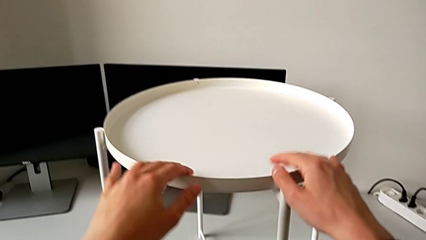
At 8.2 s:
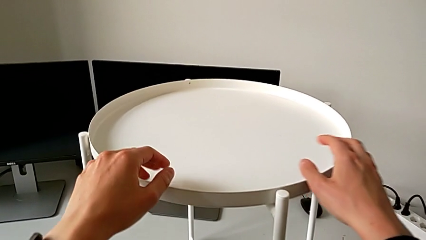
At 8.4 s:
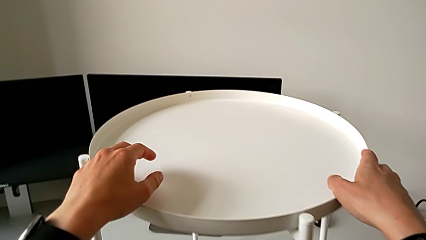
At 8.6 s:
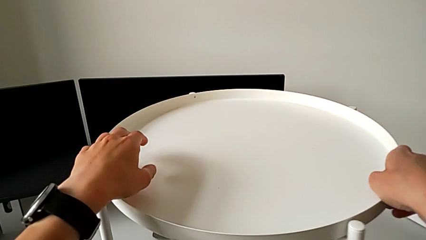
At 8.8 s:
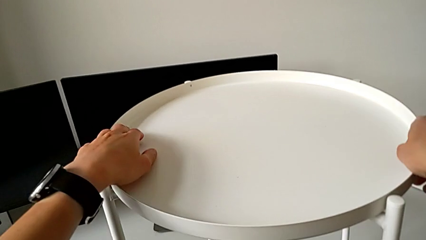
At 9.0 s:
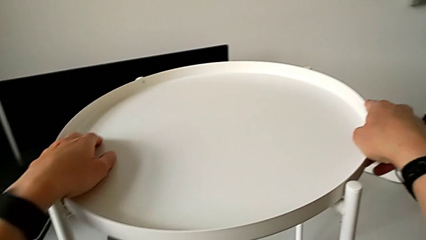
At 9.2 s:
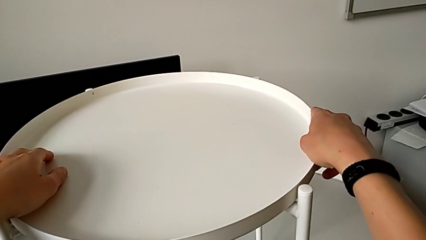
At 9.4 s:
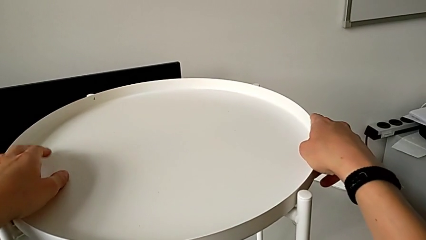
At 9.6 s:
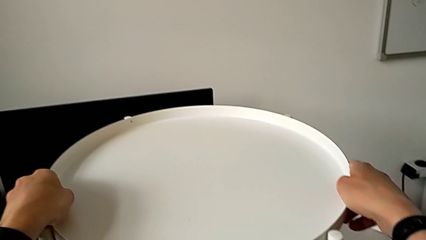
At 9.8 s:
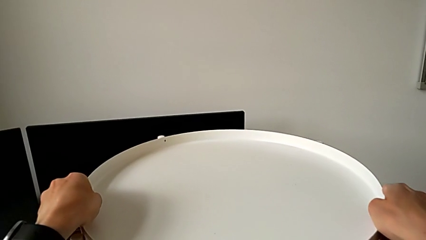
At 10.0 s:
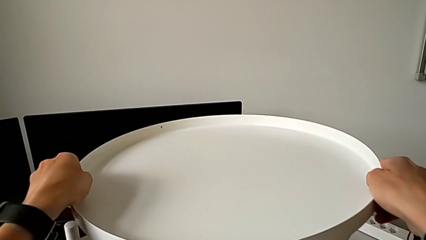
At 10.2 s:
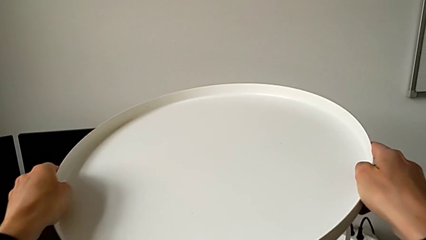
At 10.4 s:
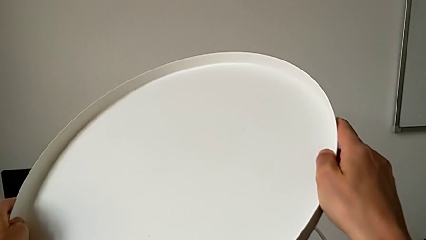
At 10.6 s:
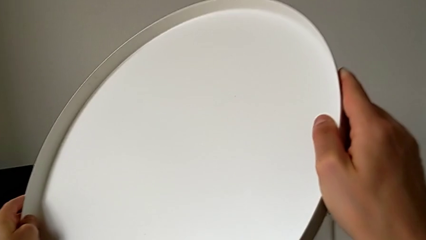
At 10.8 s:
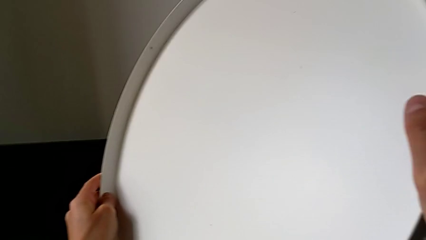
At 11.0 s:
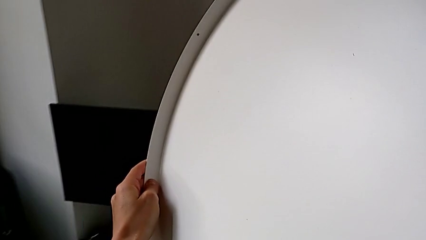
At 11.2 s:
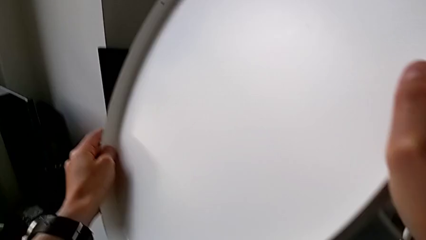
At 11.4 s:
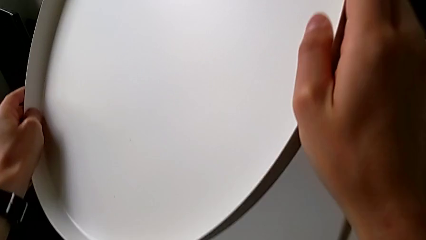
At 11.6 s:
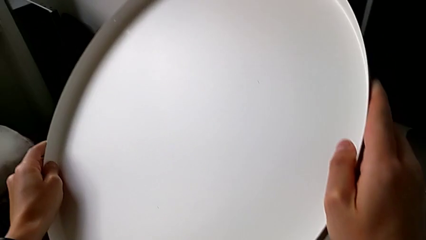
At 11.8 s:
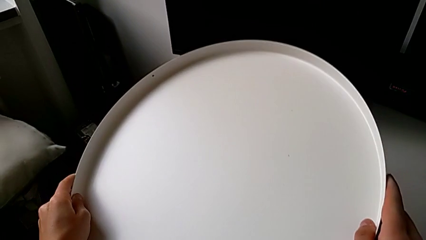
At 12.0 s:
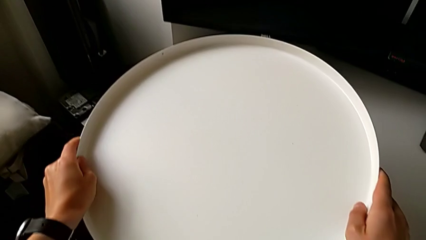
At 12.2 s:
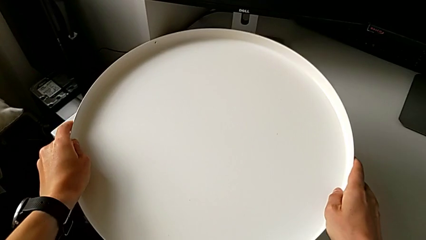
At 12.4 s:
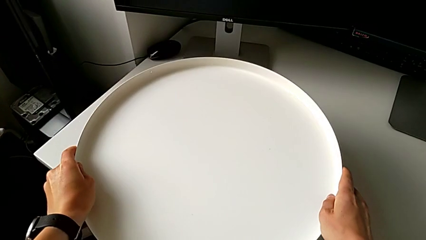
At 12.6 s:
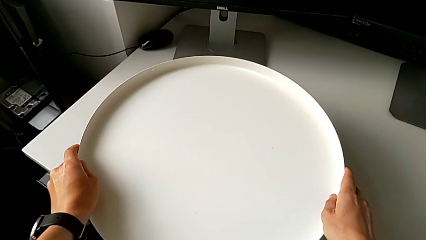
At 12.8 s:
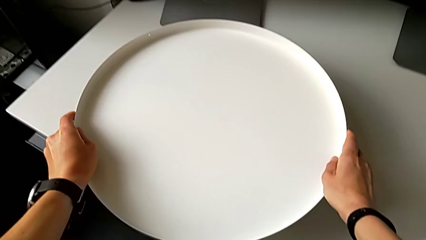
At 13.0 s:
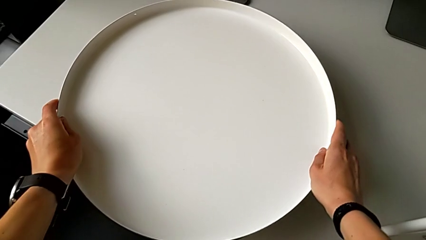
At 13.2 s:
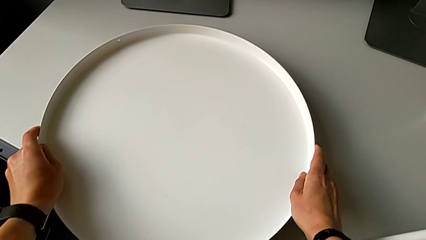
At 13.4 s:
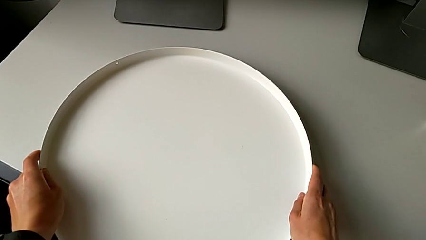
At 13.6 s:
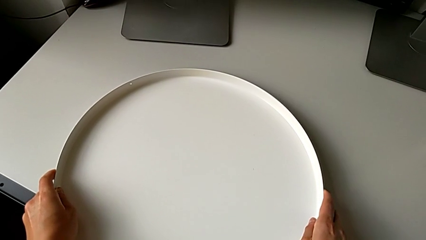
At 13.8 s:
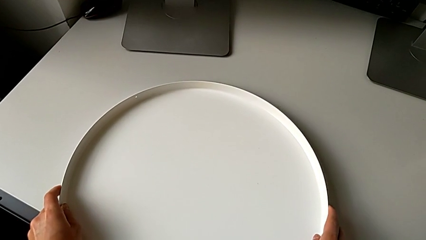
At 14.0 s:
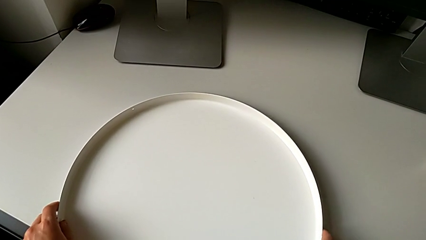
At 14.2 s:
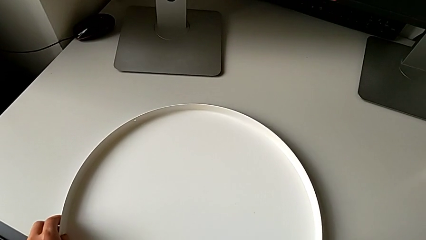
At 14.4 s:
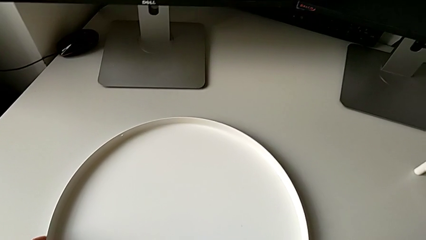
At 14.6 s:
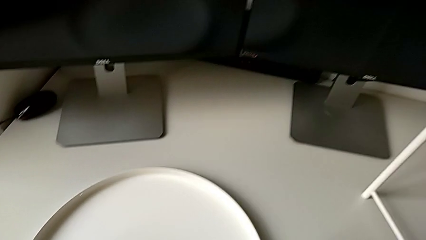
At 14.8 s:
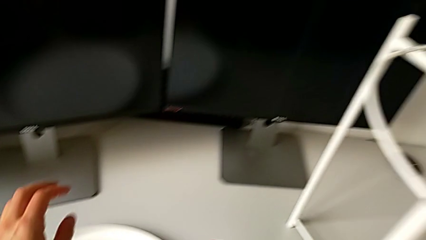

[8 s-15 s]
The camera wearer disassembles the tray. They grab the tray, disassemble it and place it.

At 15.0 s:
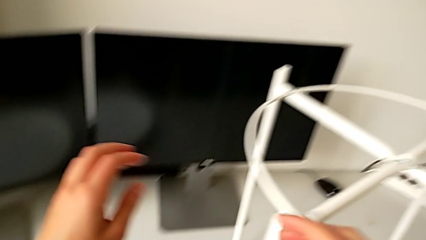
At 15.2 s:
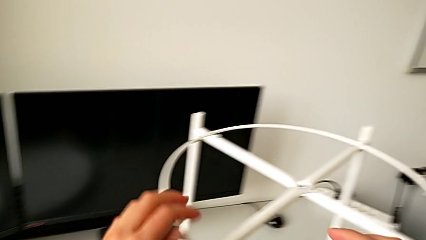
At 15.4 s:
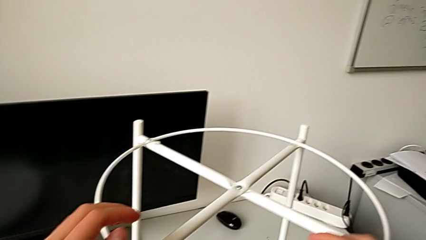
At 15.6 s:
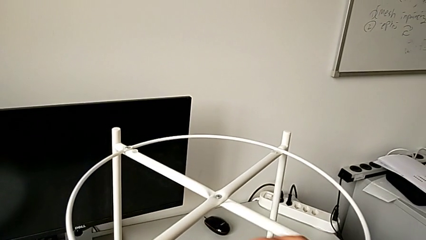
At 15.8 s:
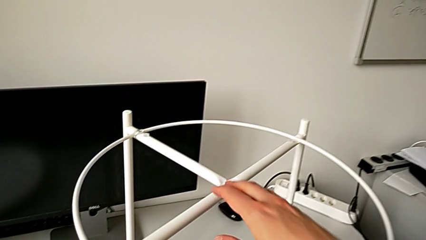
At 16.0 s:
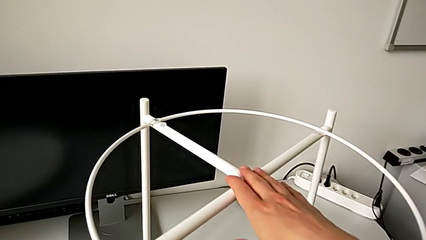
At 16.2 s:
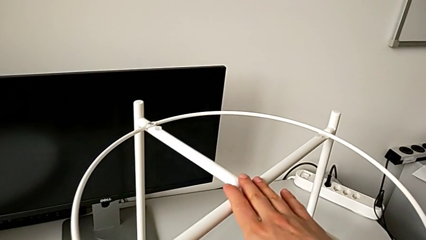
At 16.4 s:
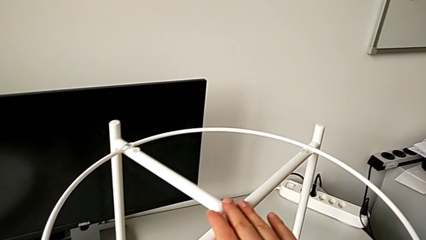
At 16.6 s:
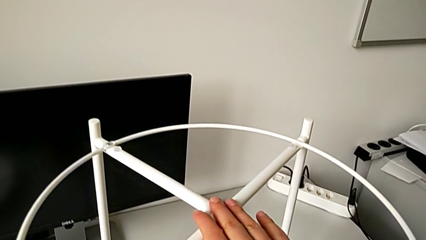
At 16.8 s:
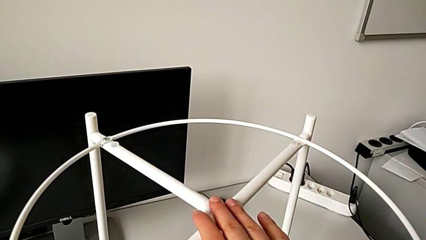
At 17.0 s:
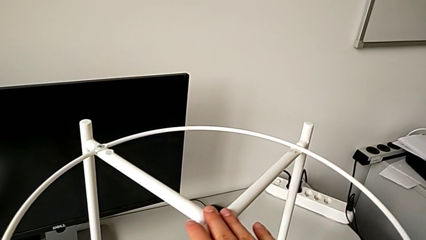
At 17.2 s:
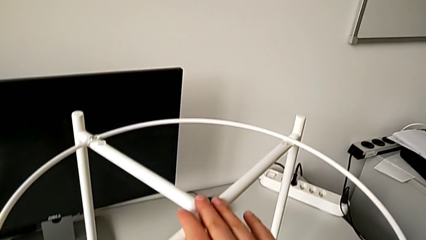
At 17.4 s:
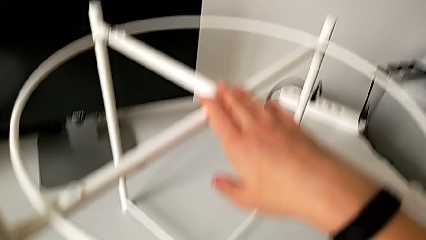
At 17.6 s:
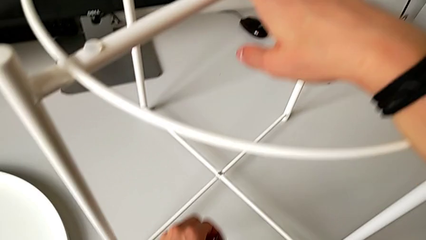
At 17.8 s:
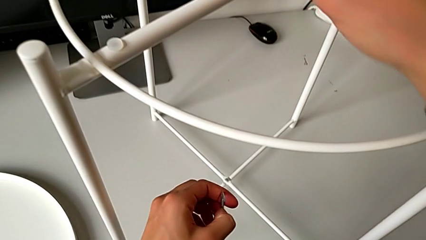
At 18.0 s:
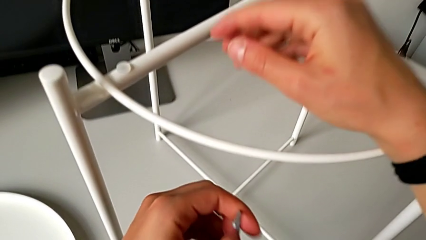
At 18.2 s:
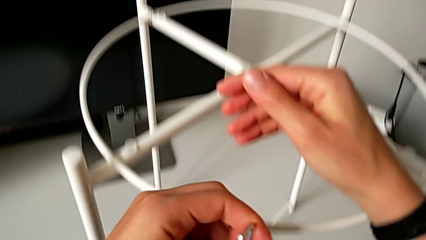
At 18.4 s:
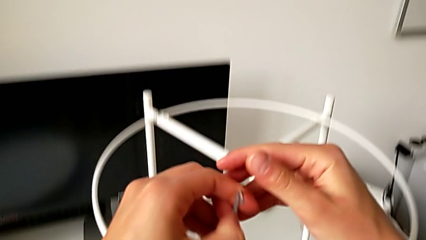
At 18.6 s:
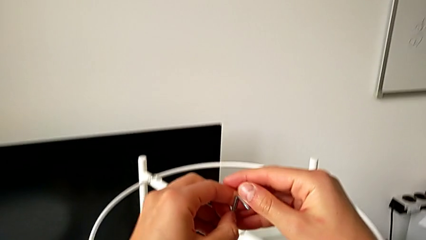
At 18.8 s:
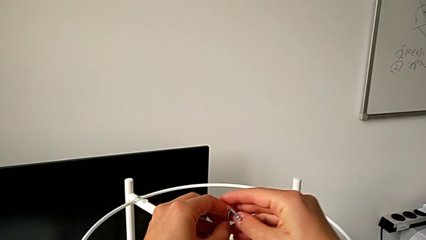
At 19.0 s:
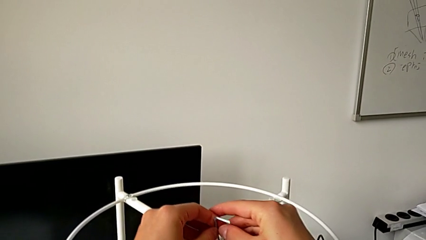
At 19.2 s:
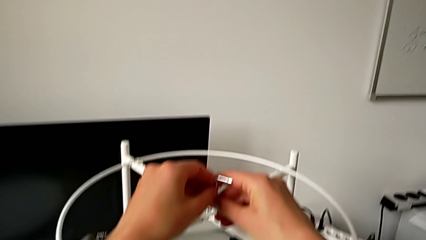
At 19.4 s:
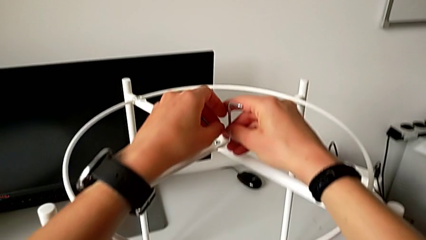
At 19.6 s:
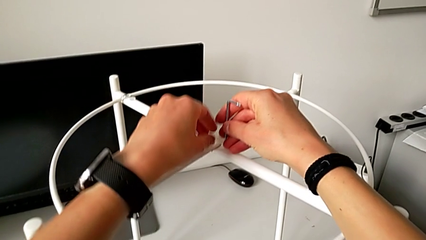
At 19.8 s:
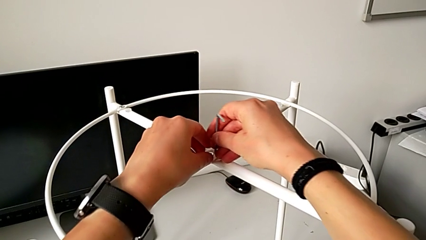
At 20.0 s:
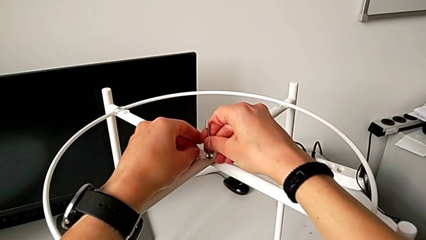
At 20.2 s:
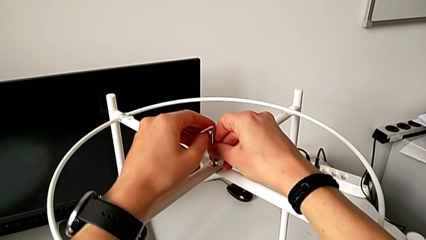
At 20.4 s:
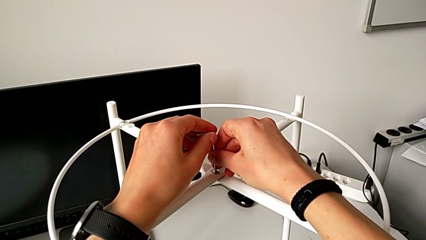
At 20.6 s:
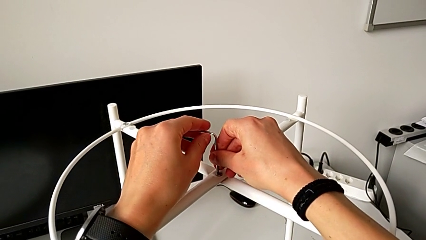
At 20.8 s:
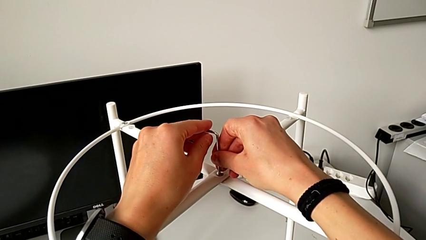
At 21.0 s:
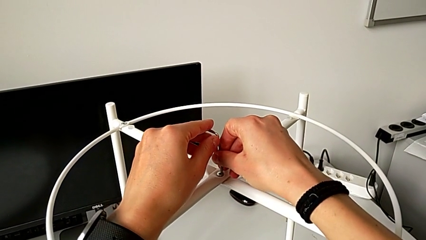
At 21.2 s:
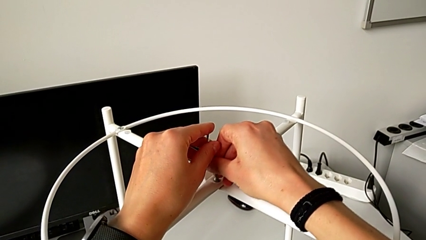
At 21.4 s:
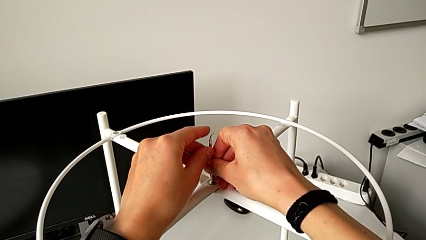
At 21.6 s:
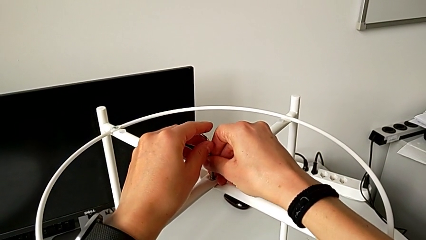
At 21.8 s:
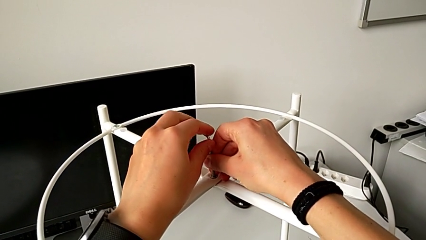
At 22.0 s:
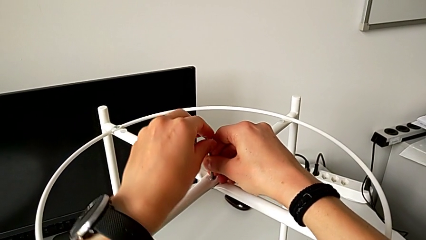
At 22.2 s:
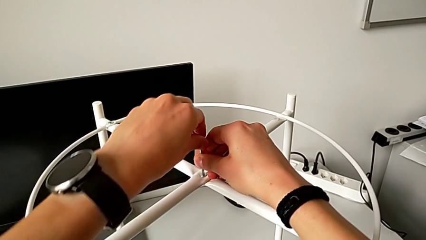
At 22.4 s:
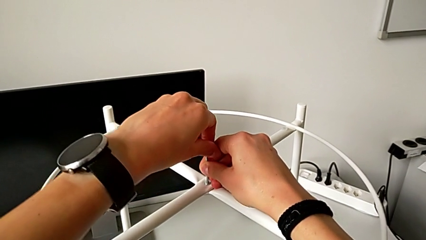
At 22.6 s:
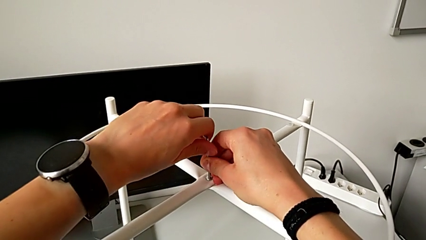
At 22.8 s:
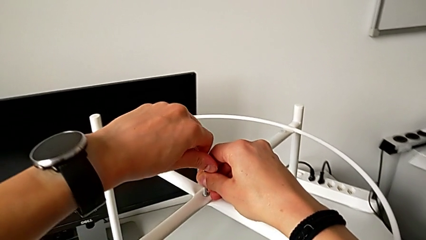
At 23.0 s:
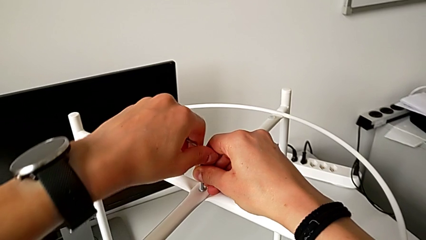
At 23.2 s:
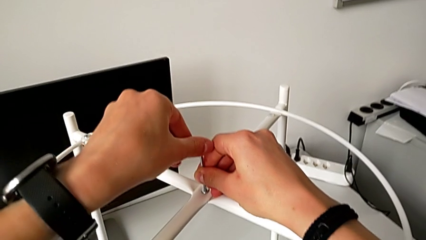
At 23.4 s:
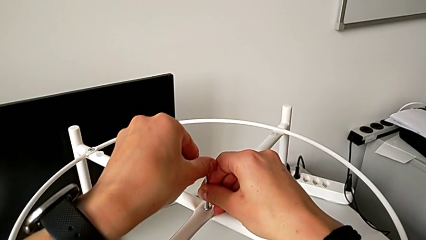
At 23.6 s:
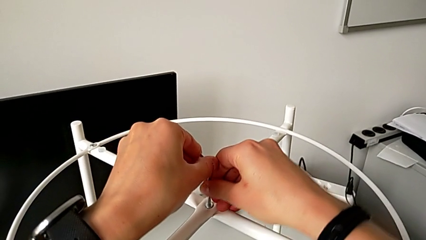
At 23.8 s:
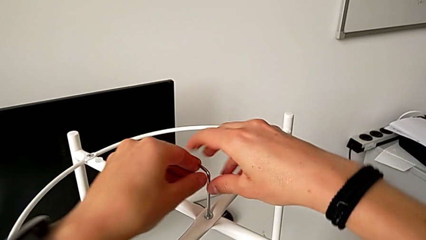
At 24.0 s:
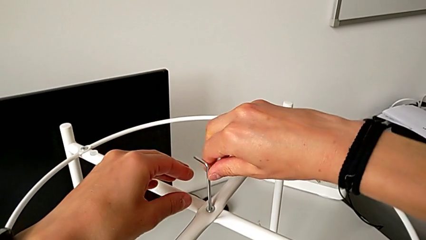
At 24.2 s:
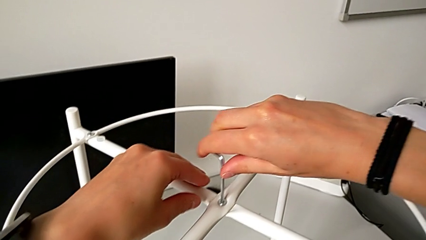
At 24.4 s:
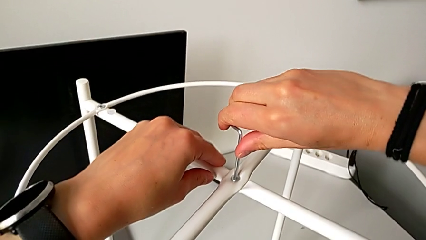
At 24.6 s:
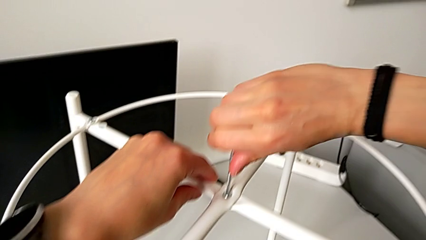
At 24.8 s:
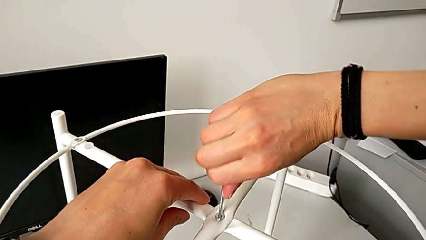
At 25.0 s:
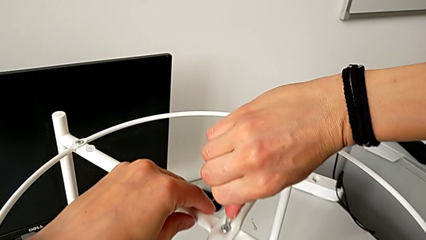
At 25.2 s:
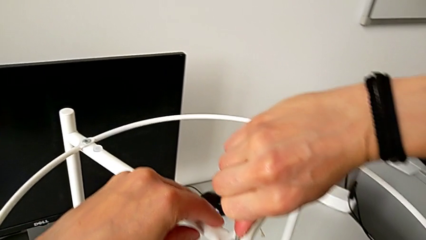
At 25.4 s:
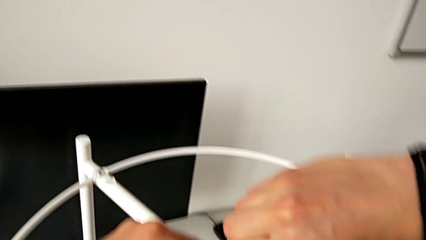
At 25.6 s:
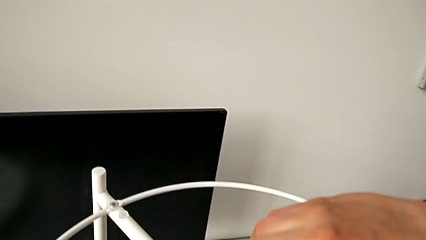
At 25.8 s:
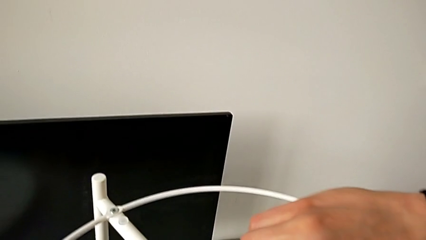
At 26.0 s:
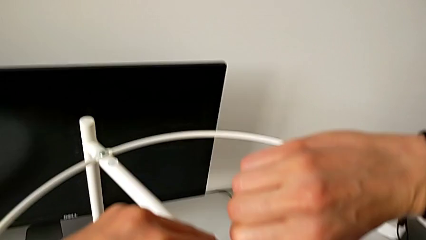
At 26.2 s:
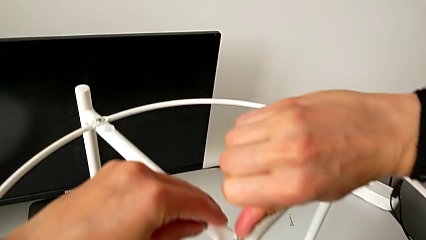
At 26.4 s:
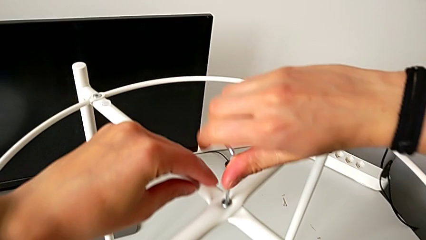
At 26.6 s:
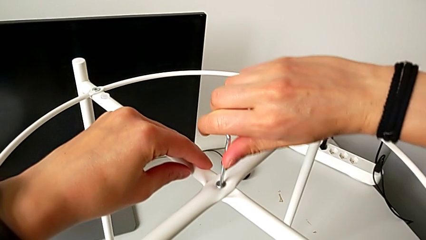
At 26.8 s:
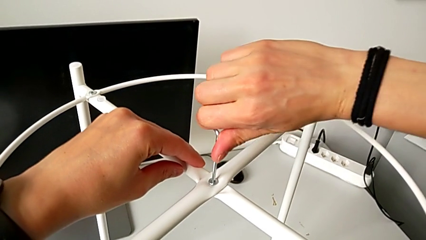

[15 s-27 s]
The camera wearer is unscrewing the top hex socket head of the legs using an Allen wrench. They grab the leg, grab the Allen wrench, approach the hex socket head, insert the Allen wrench and begin to wrongly unscrew the top hex socket head, trying to unscrew it with the Allen wrench in the opposite way.
